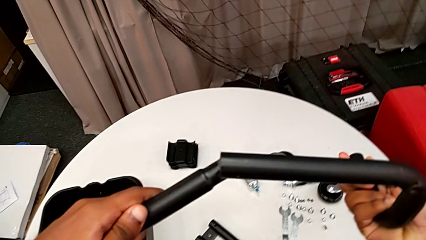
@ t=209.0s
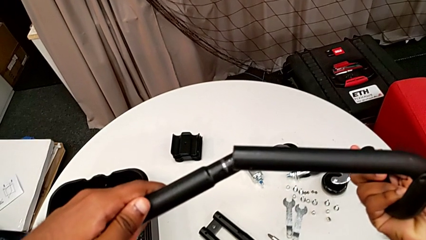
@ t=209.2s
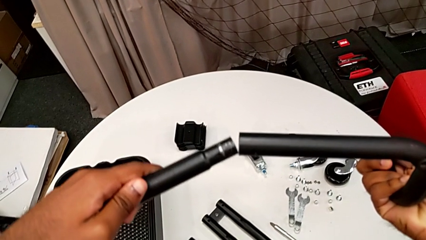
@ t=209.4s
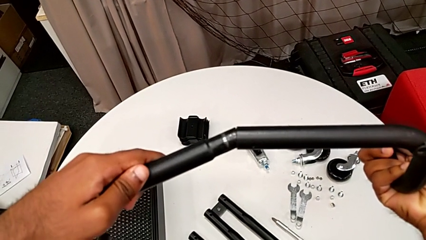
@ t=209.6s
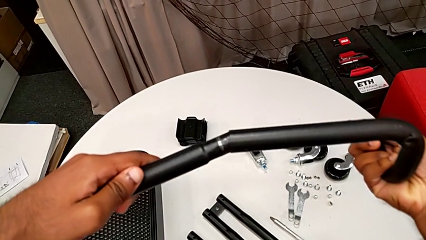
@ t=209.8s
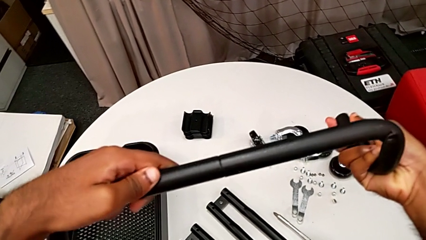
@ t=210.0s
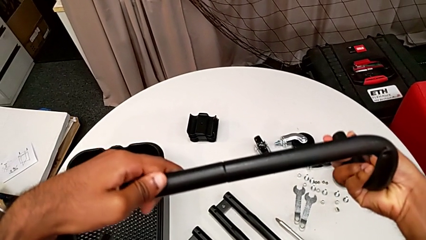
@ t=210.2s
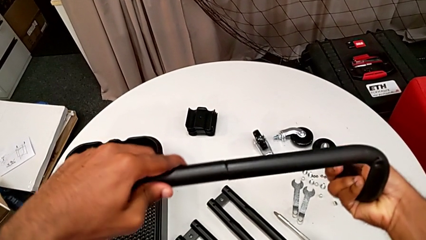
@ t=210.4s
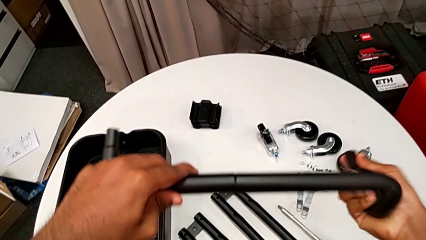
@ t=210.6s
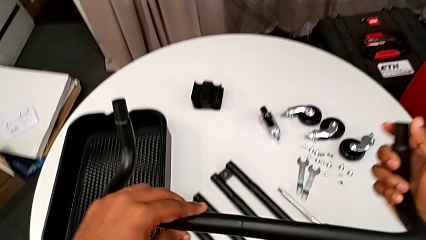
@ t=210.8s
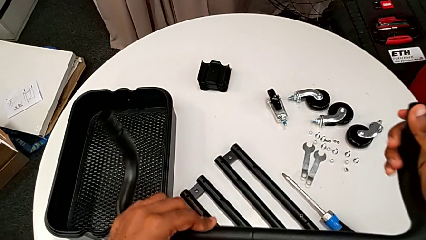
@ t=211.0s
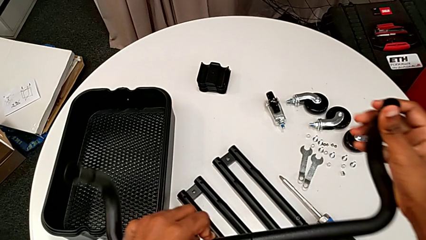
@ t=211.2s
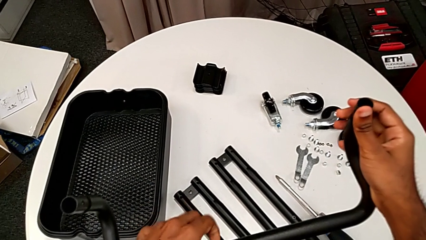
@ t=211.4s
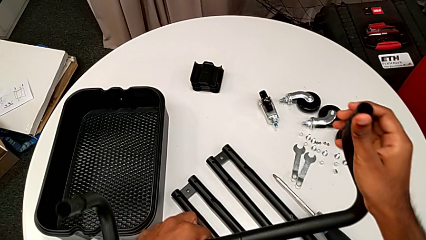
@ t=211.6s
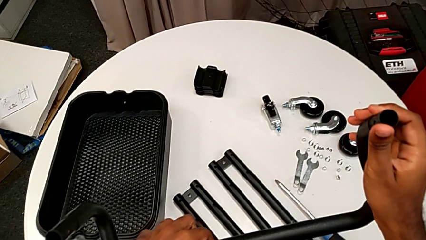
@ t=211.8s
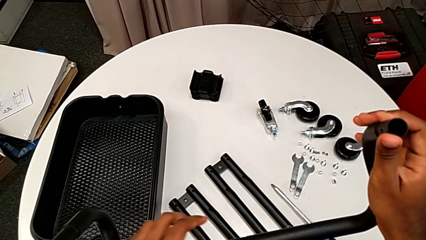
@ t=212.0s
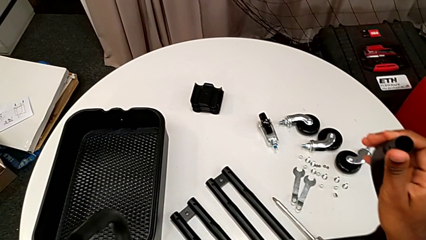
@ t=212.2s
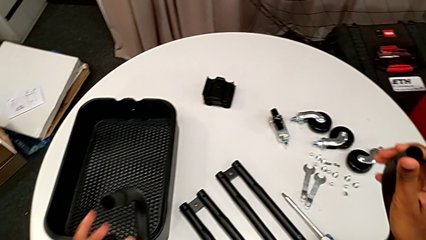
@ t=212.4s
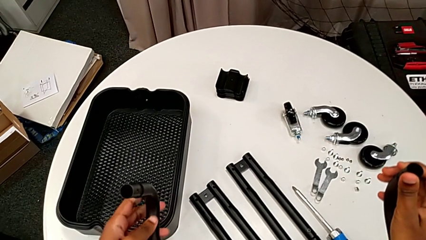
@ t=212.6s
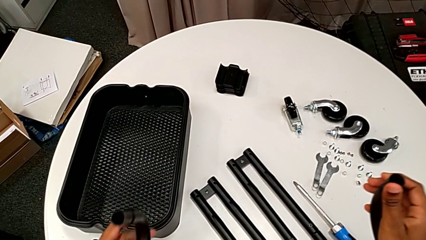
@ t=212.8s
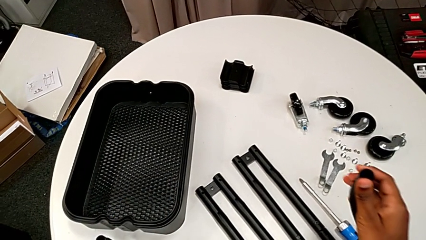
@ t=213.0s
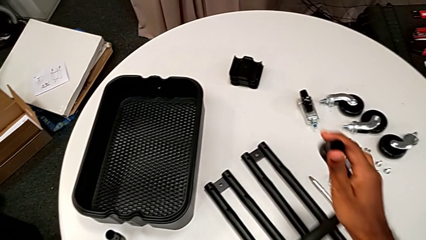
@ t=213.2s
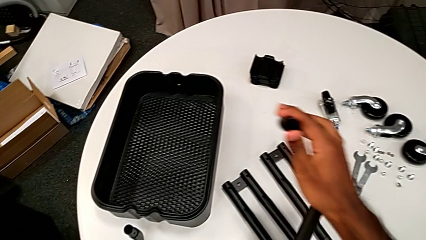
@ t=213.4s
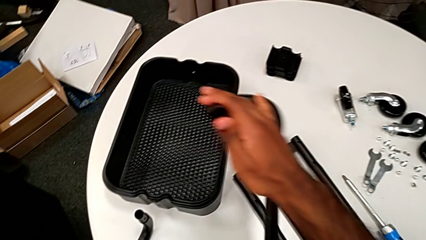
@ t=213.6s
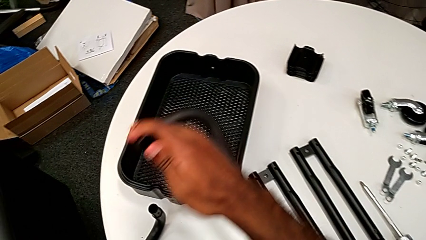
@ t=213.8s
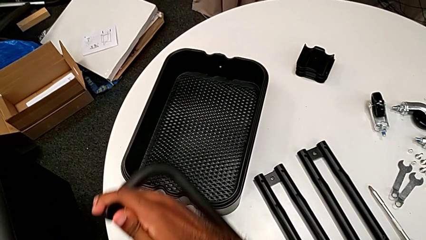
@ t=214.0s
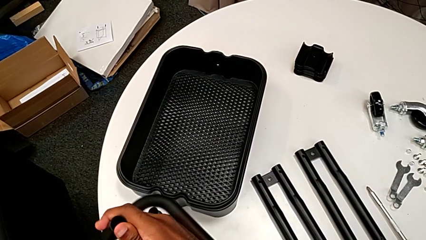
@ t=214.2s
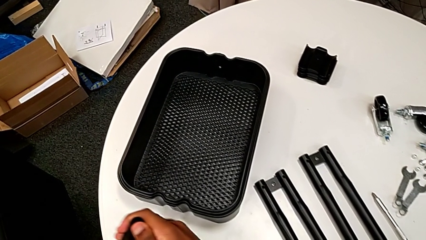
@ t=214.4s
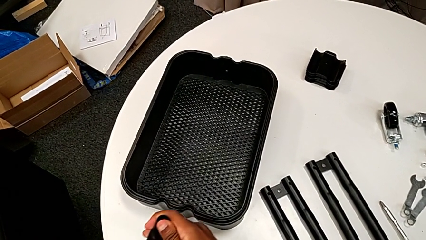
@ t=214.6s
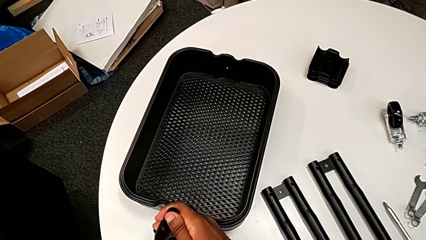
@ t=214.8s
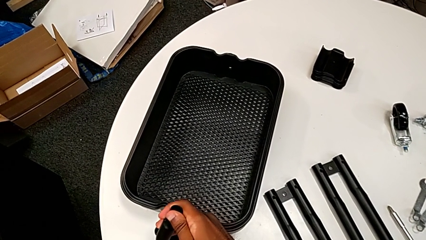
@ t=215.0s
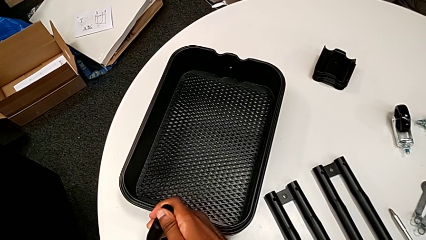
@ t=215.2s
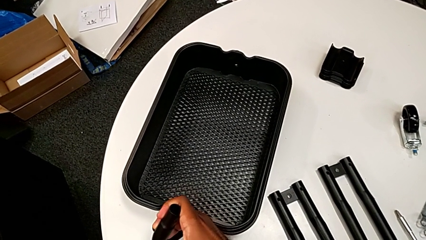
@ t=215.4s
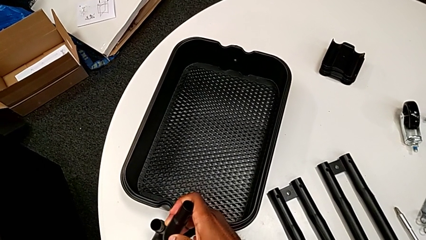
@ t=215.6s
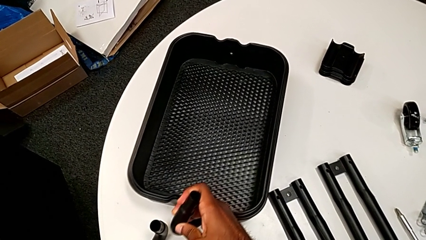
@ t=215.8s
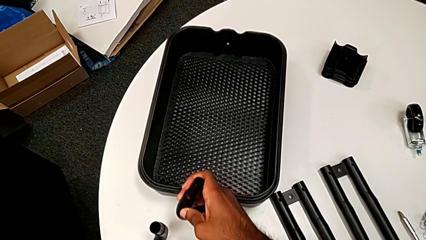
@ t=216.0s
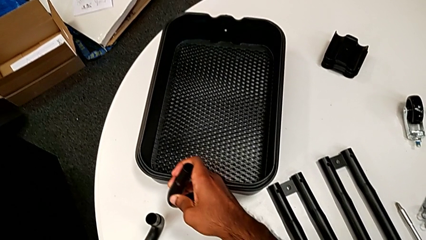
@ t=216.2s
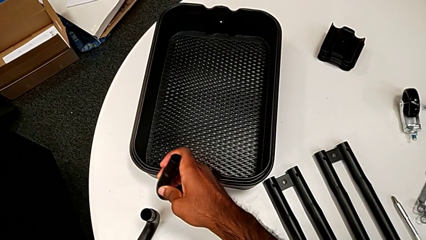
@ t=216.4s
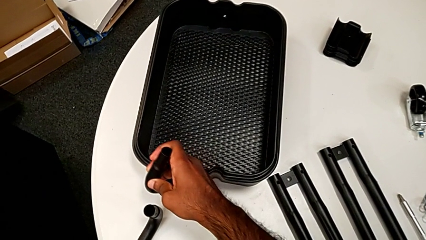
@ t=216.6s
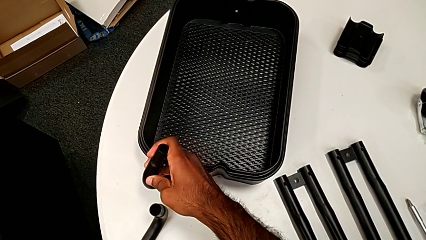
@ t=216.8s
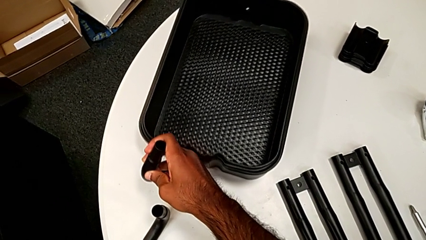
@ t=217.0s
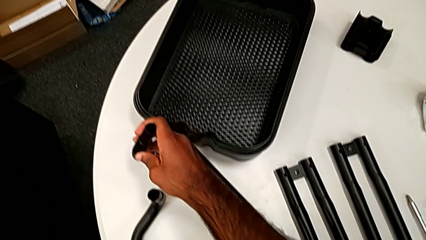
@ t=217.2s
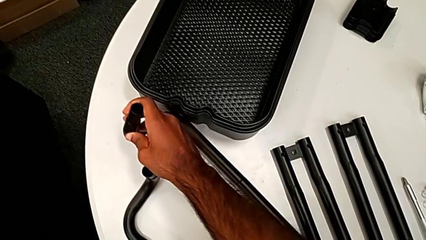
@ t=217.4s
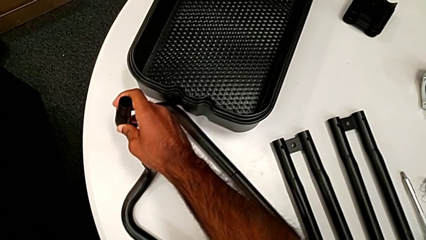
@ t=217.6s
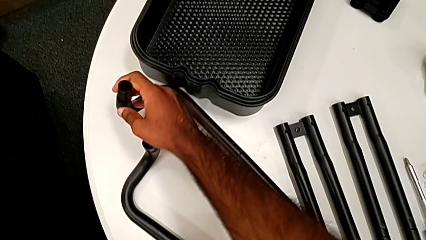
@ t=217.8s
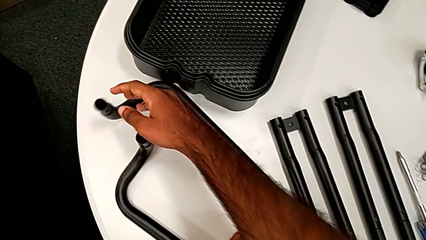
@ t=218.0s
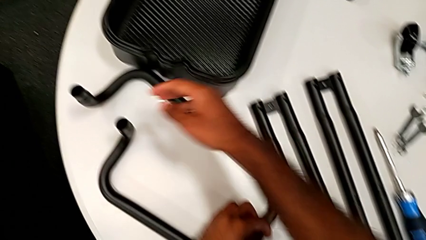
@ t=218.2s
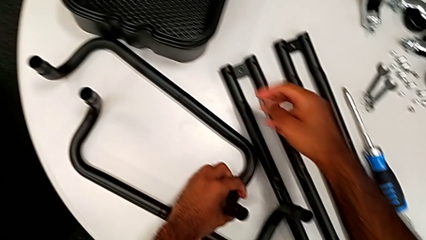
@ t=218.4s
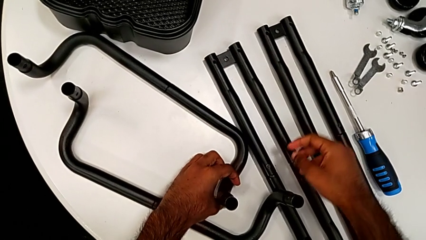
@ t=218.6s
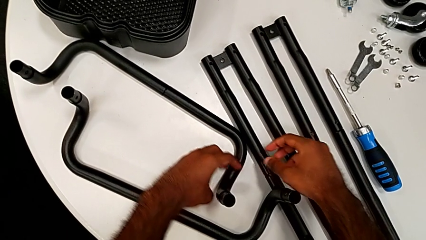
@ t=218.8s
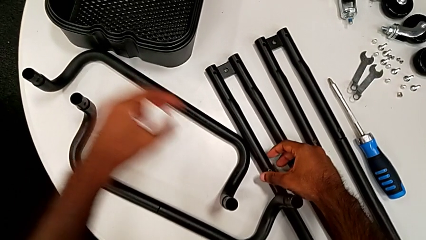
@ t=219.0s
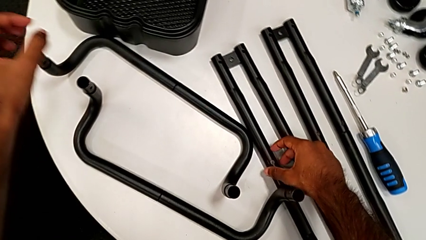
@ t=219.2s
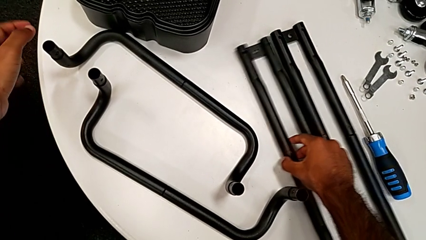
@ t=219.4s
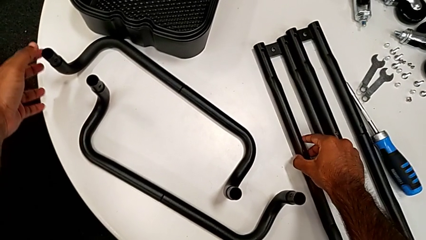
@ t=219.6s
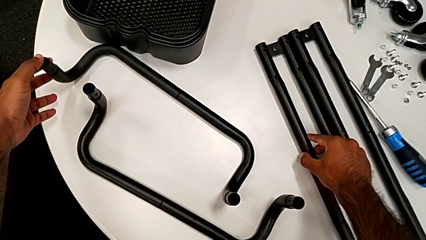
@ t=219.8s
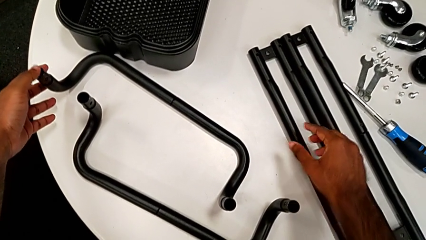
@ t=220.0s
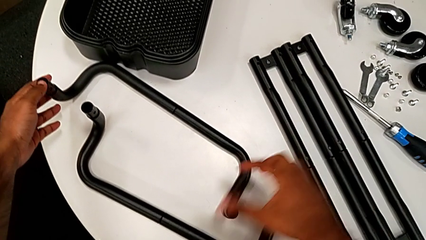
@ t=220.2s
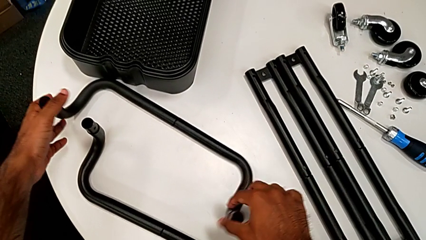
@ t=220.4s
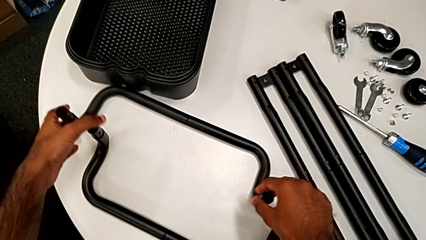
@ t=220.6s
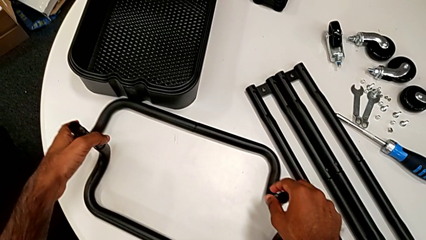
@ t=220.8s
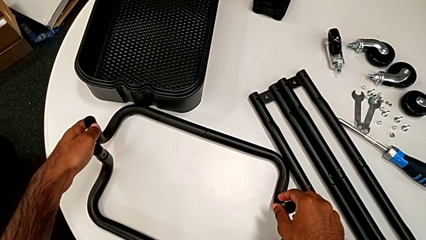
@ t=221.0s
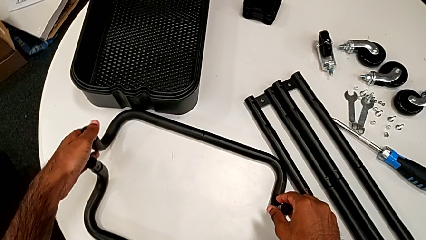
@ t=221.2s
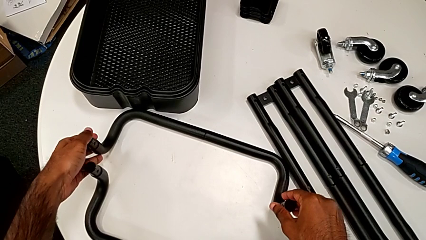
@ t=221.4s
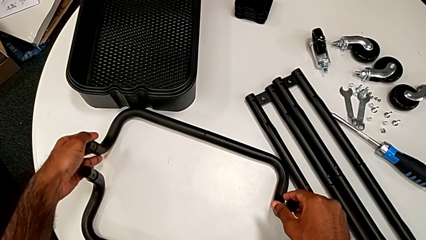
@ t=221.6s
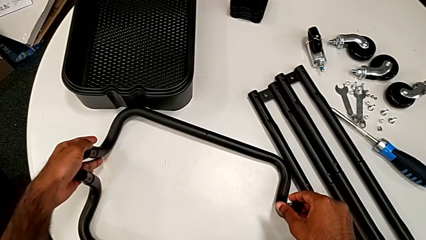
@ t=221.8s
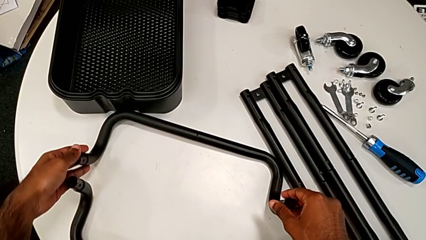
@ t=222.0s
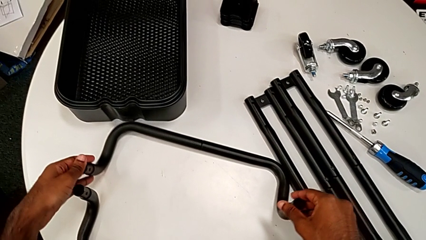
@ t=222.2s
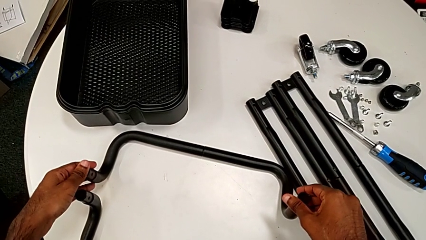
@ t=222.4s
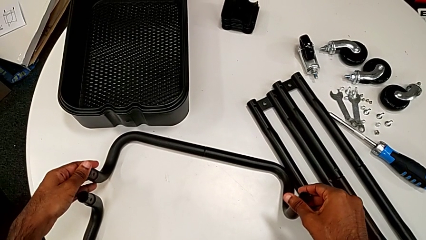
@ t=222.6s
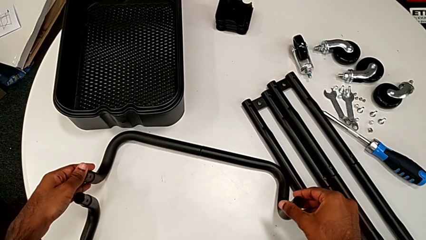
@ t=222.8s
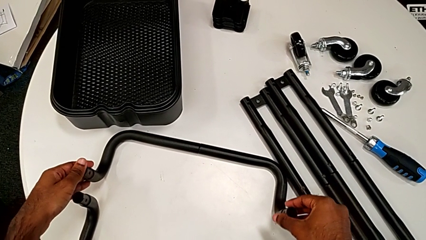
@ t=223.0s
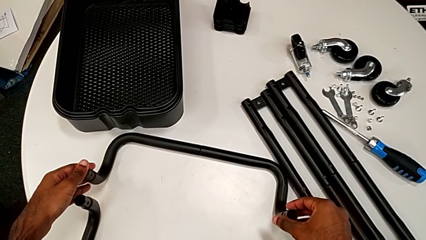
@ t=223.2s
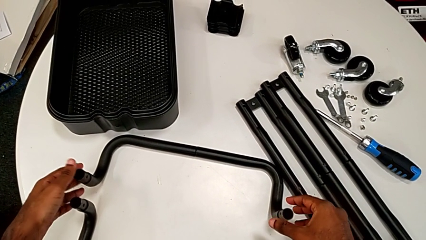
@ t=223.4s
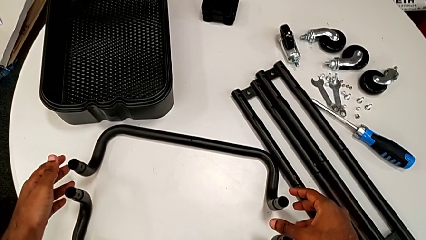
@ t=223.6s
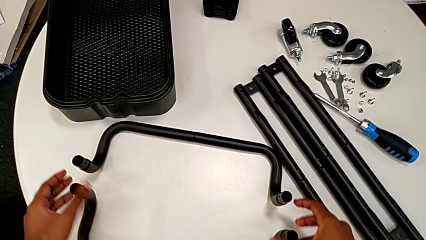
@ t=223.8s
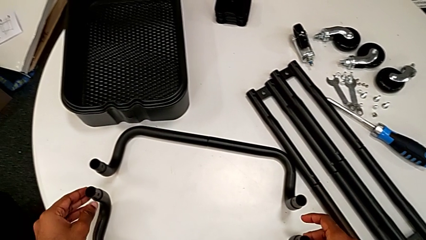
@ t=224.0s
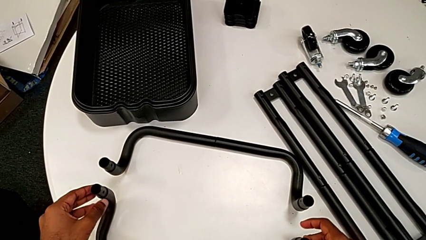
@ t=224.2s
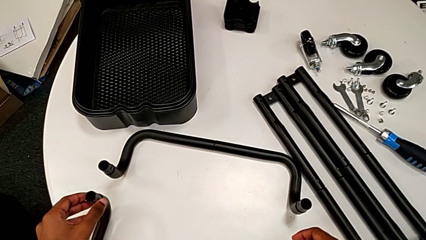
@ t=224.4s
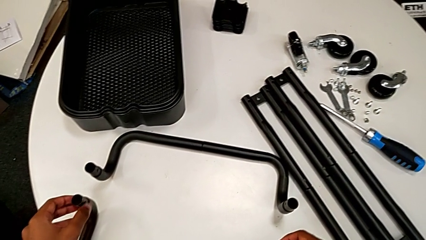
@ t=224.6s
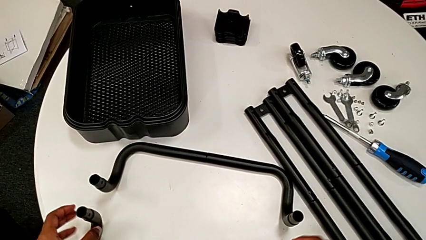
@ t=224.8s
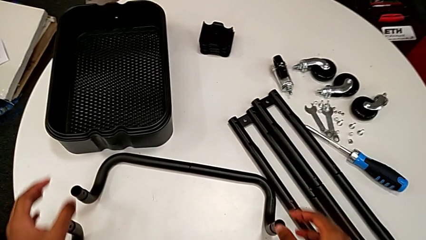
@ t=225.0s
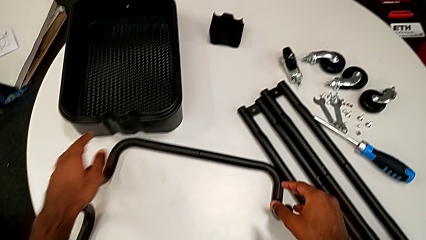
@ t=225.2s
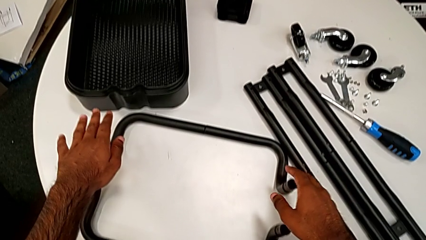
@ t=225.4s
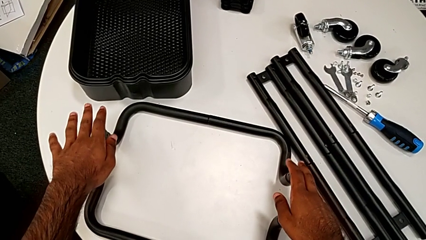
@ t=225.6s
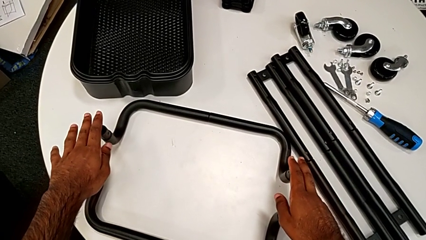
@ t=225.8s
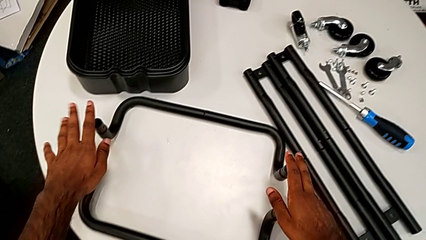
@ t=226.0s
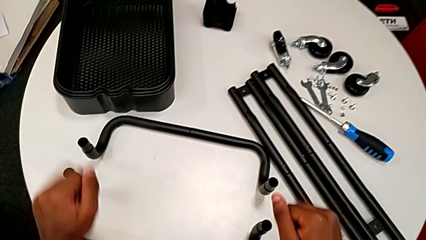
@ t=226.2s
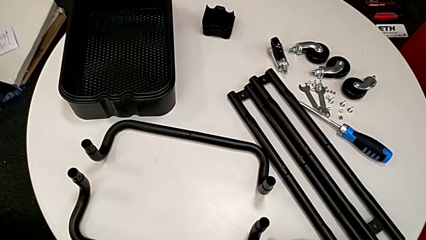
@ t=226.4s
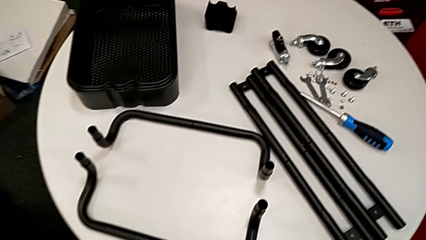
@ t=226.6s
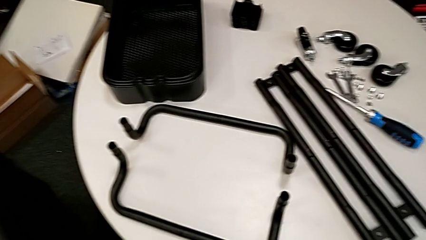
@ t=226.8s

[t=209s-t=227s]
The camera wearer is assembling the base frame. They assemble the second frame, rotate it and drop it. They slide the half frame and align the frame.
